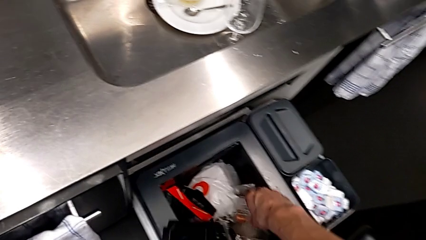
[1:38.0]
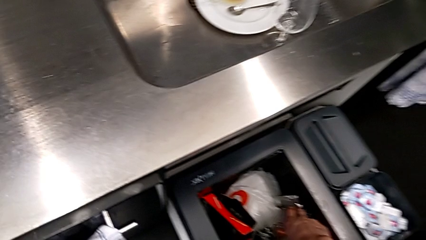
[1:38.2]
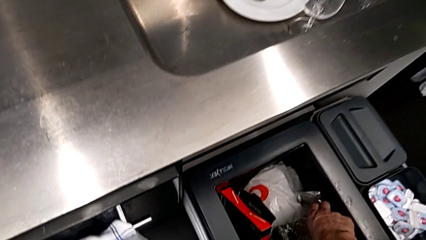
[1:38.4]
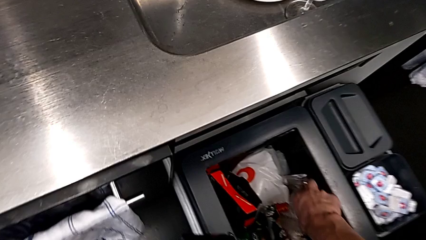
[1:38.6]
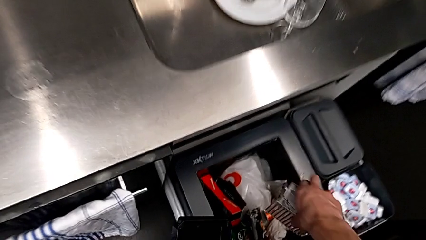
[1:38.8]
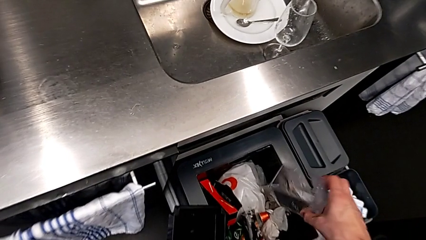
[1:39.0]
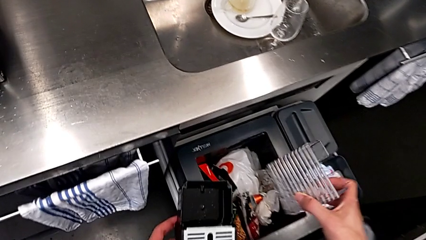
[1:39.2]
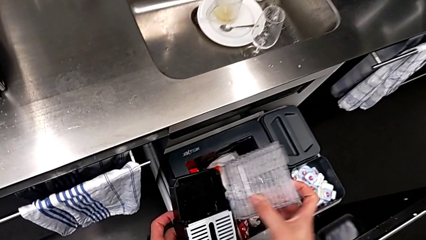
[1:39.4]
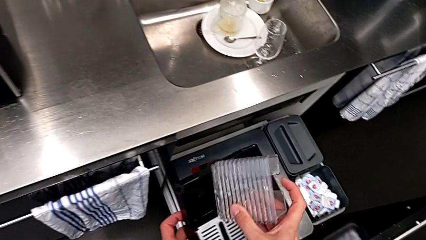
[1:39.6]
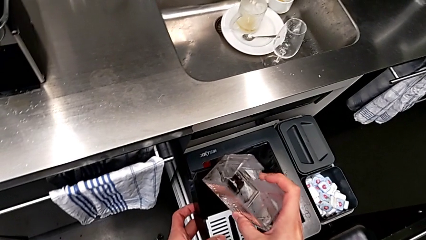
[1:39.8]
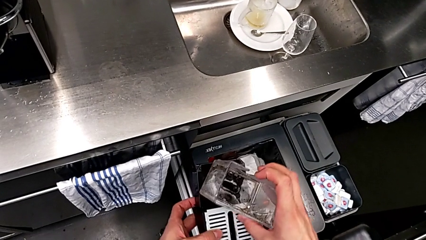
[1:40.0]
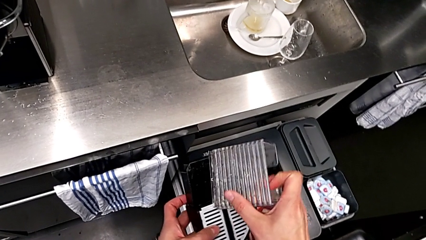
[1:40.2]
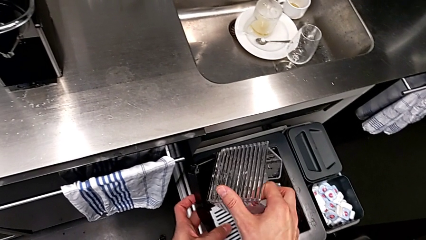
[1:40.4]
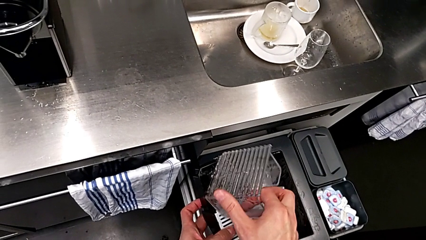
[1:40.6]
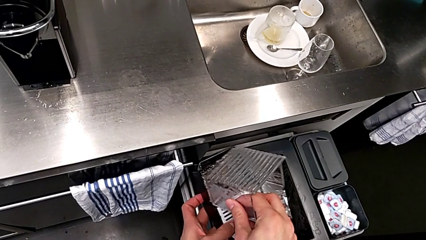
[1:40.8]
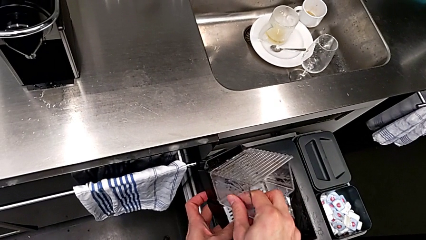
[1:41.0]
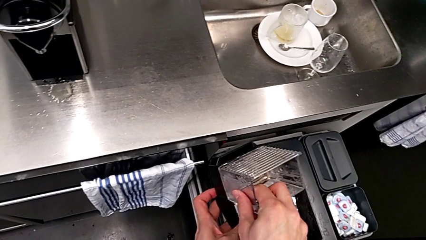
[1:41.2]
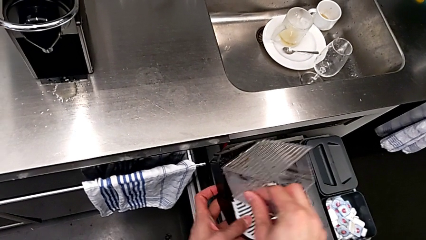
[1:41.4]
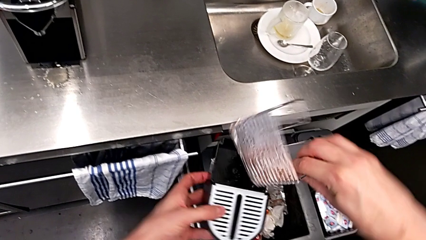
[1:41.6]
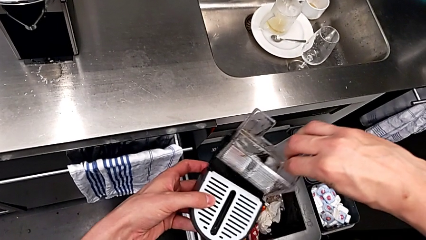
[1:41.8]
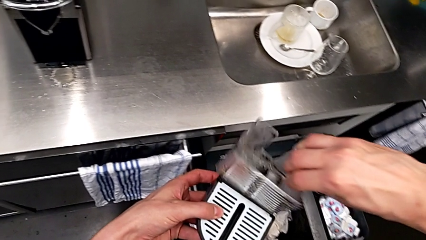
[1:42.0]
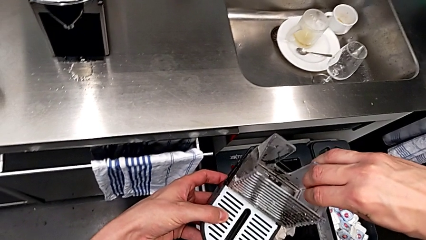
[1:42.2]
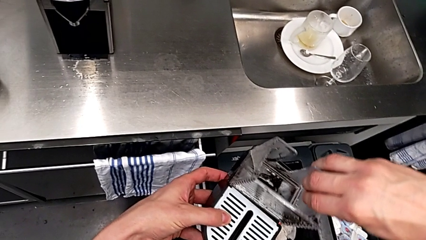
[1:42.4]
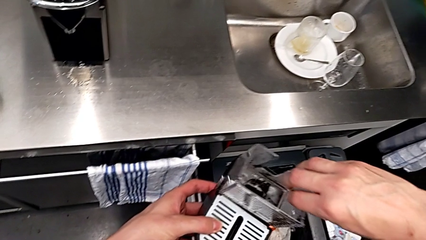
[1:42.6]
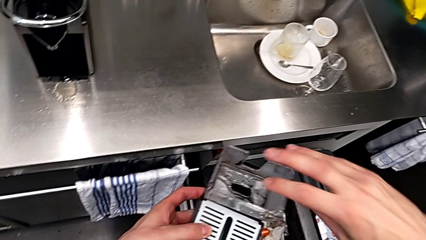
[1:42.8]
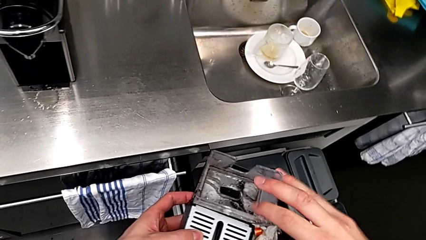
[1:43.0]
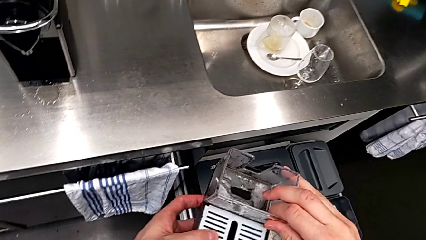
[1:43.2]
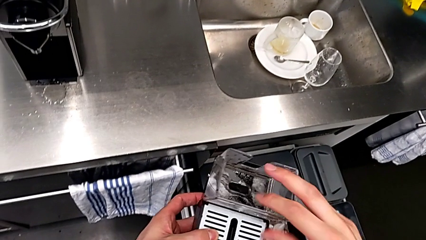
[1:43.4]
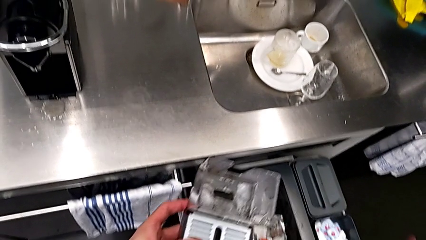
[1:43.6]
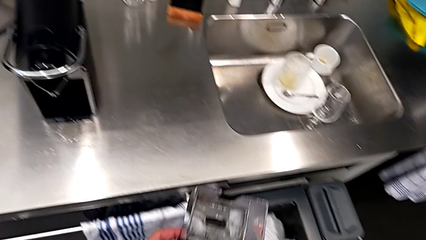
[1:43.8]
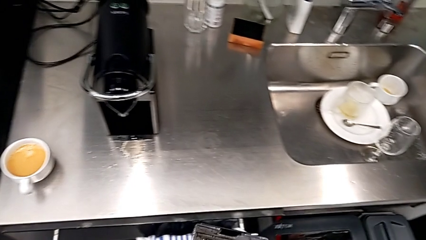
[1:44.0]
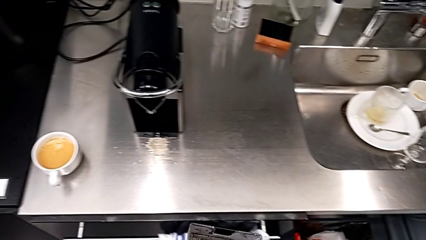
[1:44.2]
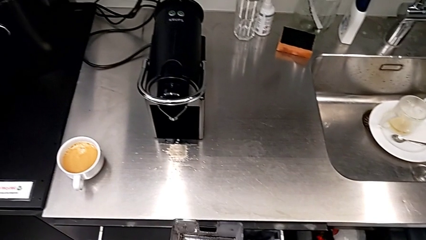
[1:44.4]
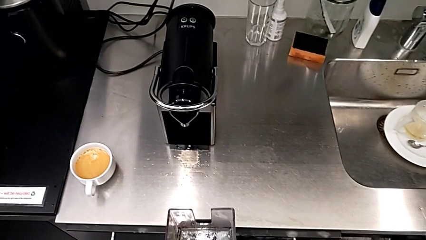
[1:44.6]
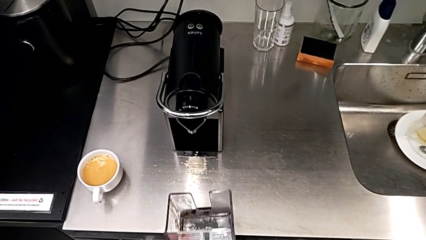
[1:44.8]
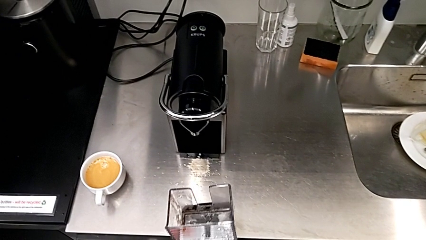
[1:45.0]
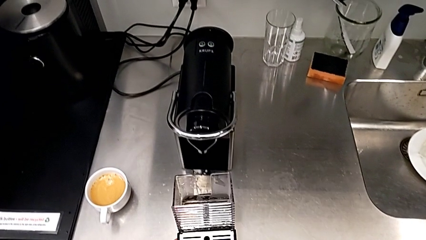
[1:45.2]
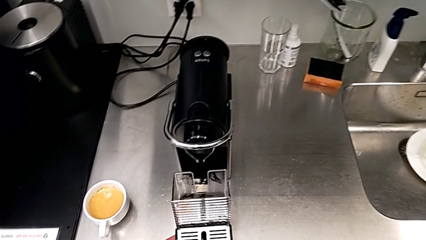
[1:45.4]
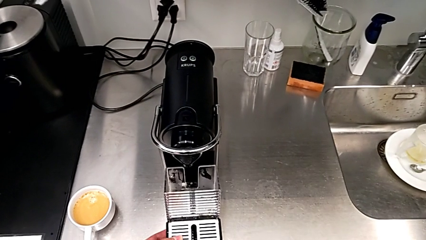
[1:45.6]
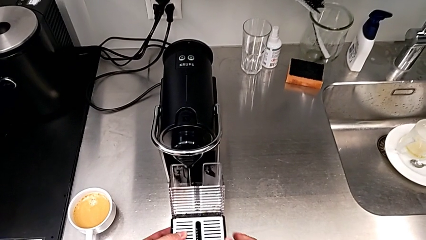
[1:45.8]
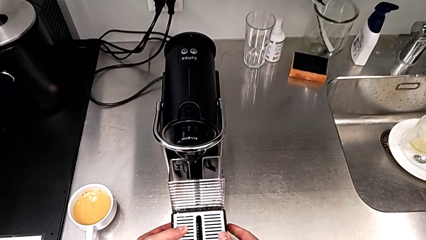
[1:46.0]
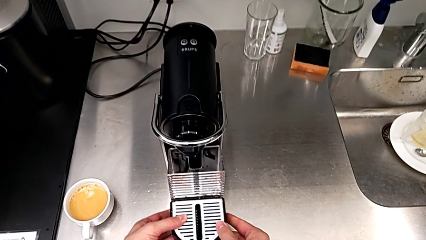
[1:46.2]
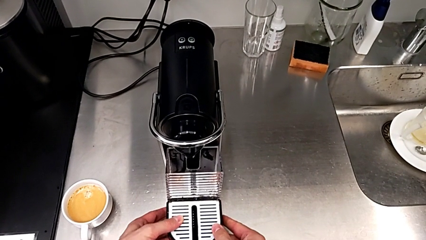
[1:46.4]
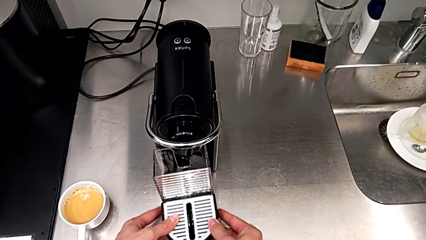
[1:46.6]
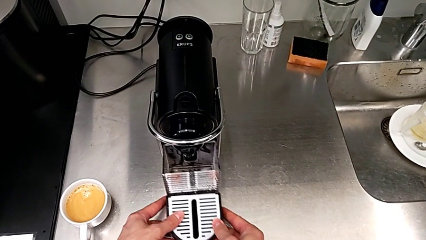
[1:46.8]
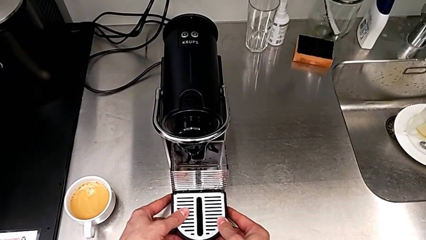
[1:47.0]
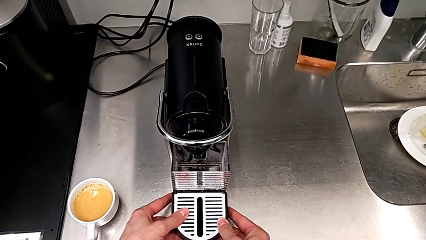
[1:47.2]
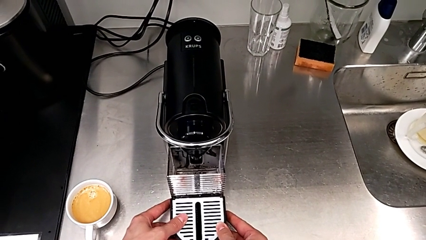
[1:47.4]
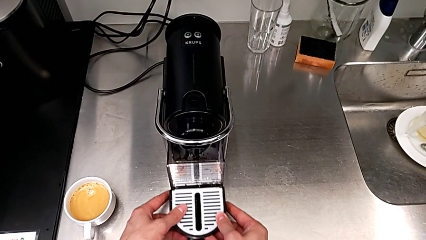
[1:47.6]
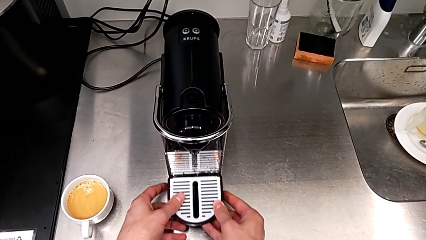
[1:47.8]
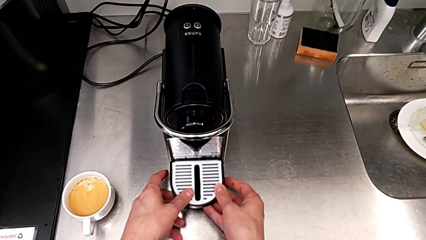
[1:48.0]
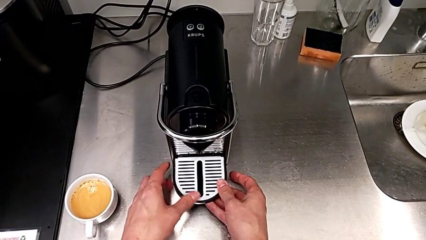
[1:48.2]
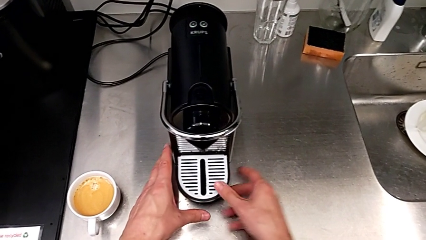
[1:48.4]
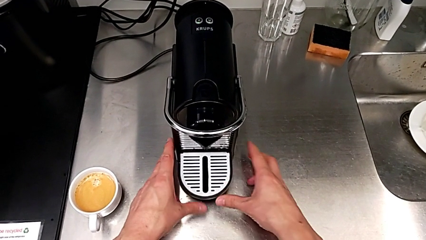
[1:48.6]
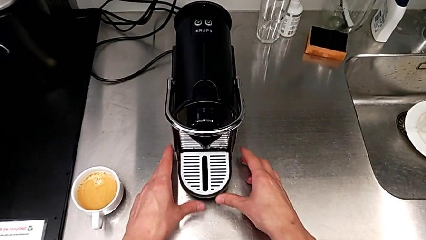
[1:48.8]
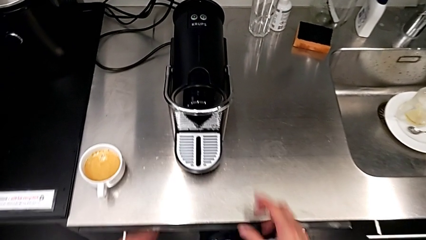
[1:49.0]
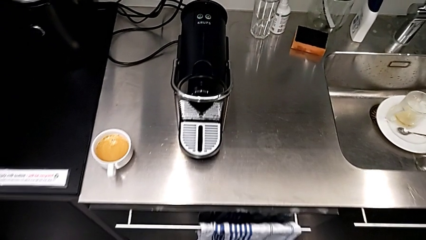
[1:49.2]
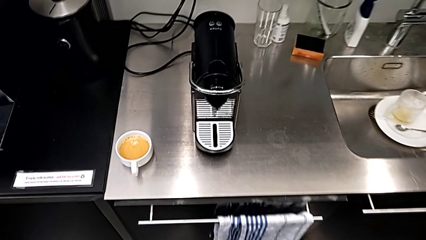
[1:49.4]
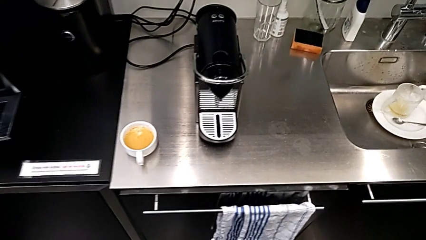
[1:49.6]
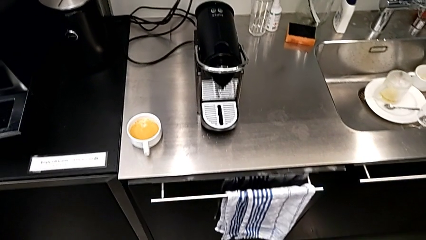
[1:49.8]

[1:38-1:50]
The camera wearer is emptying the container of capsules. They grab the capsule container, rotate it and insert it, all with the right hand. They close the garbage bin with the right hand. They hold the drip tray and insert it with the left hand.

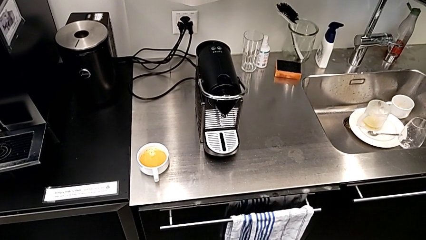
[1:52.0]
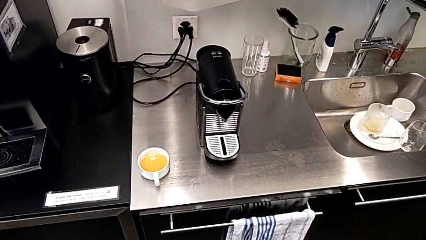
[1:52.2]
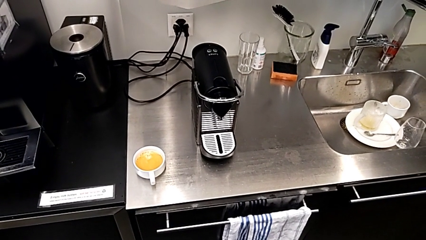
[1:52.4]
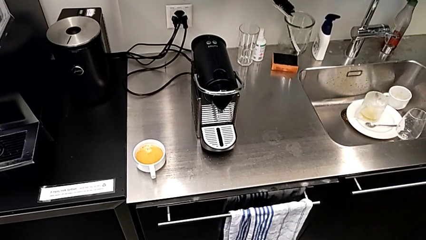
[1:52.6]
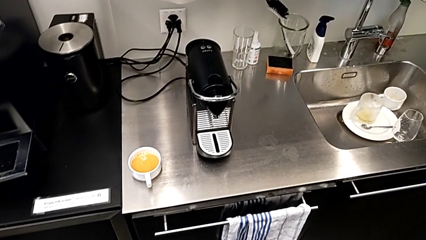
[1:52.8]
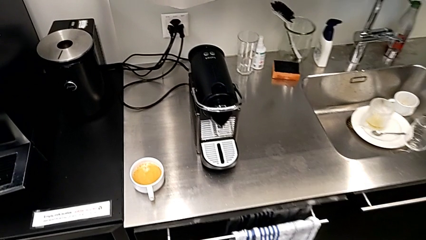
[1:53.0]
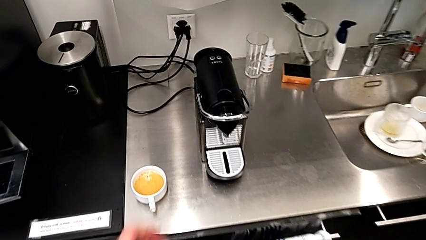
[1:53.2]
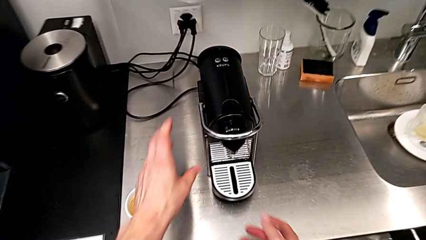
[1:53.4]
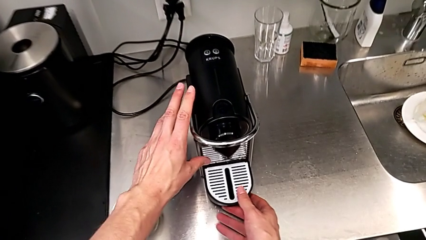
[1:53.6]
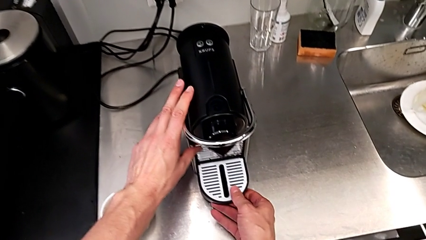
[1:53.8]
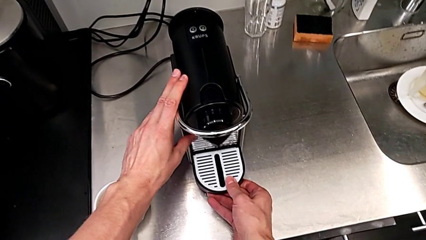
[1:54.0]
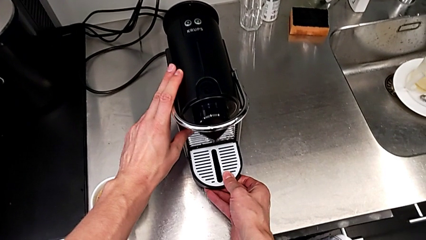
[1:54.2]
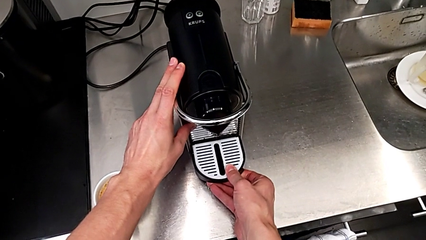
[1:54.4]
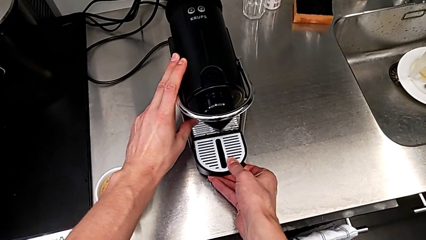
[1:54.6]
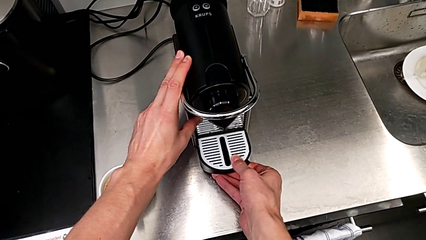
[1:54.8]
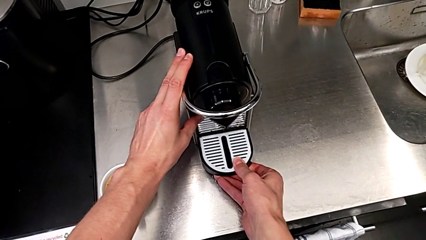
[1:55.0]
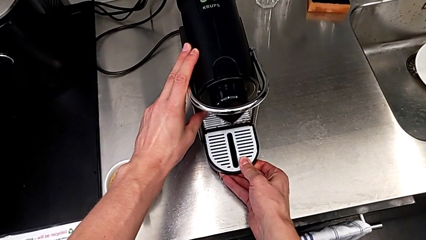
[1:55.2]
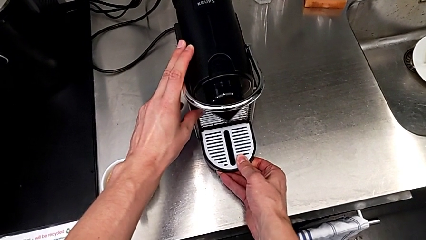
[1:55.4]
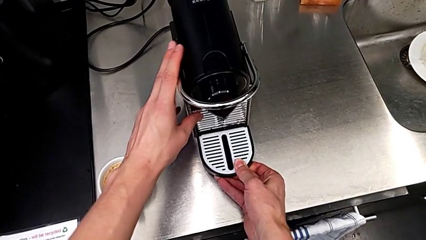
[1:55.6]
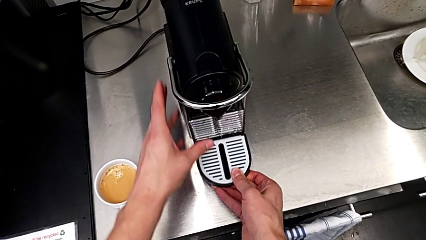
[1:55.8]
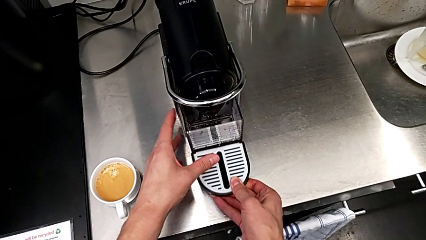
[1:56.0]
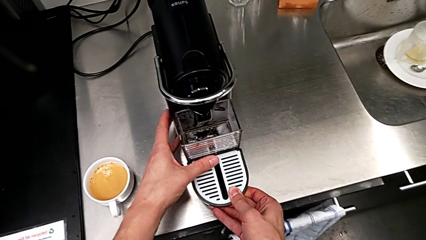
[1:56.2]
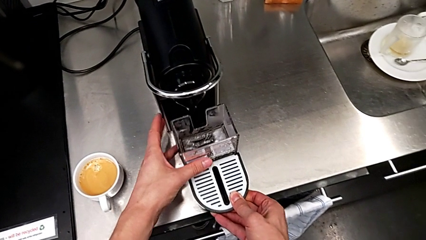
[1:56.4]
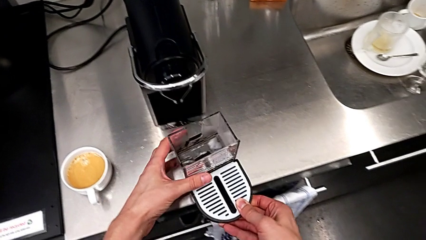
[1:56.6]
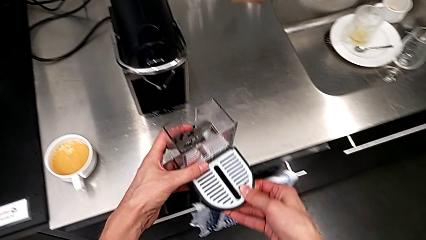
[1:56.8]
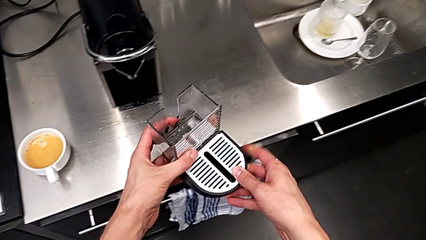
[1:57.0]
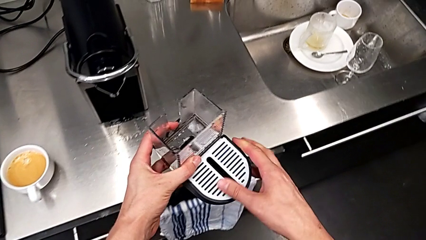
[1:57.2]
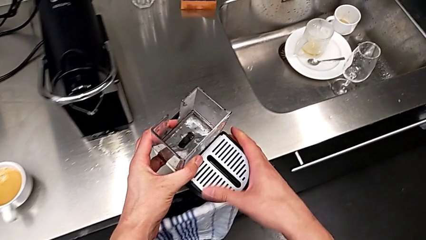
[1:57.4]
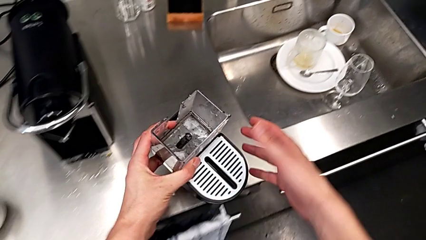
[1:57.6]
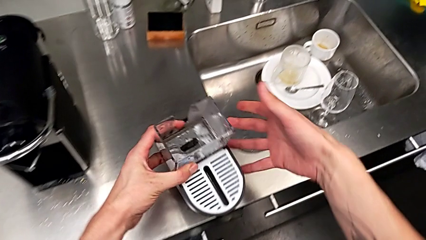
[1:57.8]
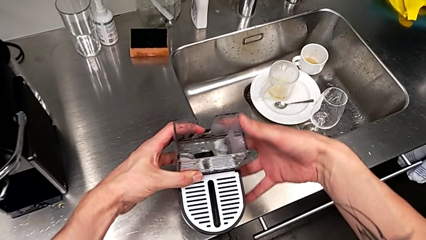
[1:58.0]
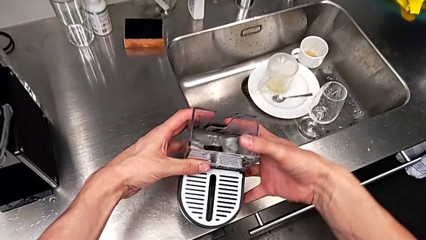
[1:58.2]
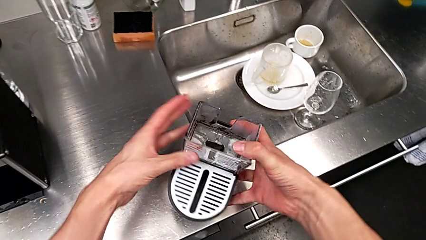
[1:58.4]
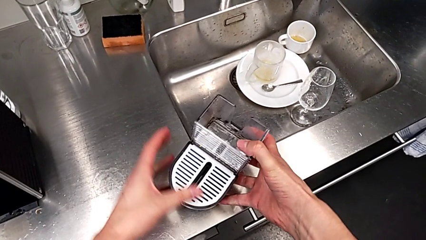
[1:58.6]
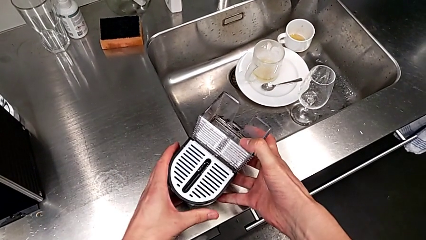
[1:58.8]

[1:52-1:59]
The camera wearer is emptying the drip tray. They approach the drip tray, grab it, pull it, lift it and rotate it, all with the right hand.
